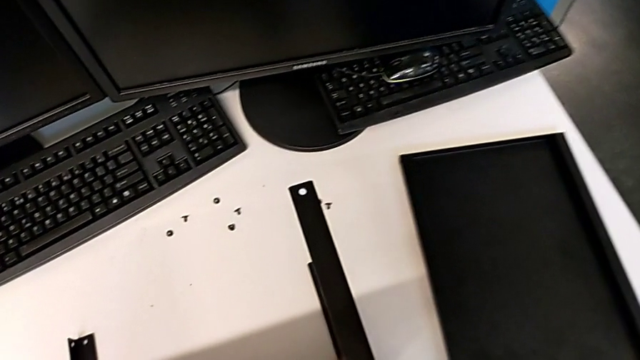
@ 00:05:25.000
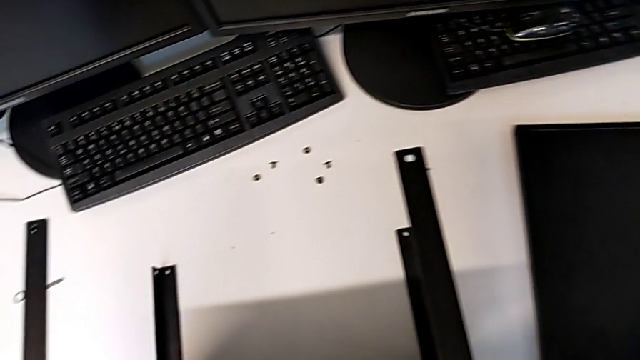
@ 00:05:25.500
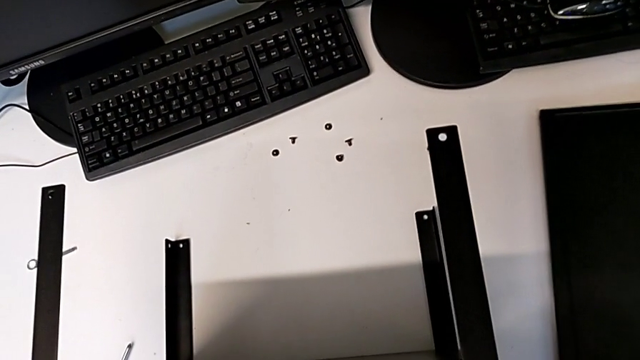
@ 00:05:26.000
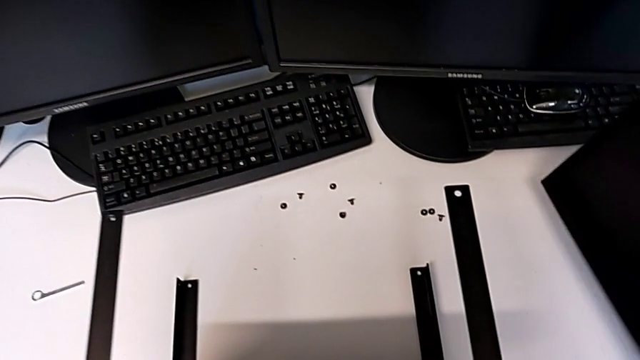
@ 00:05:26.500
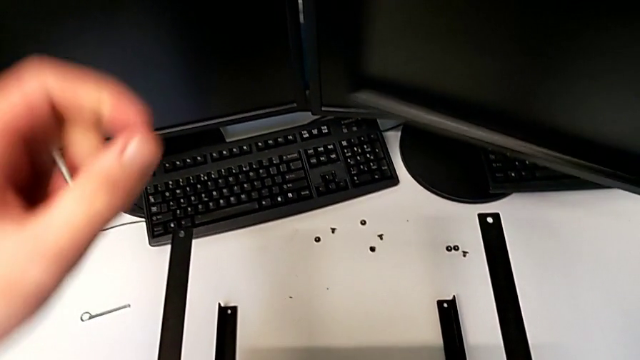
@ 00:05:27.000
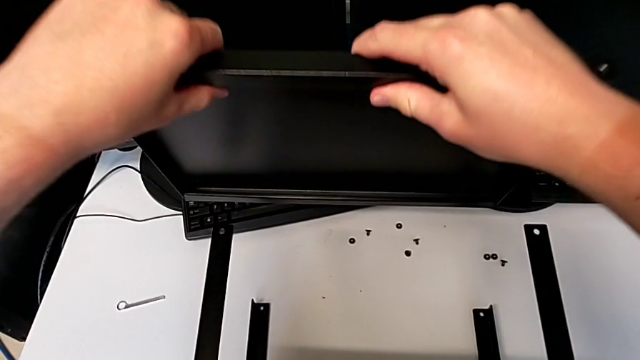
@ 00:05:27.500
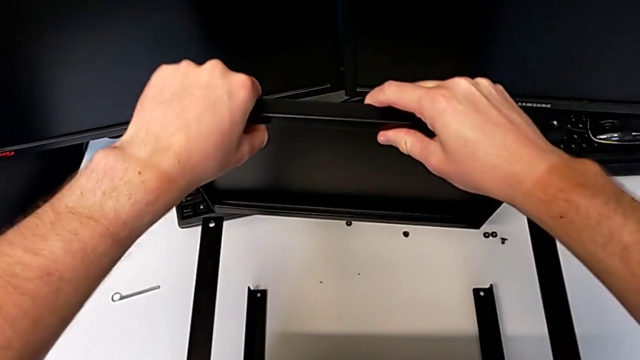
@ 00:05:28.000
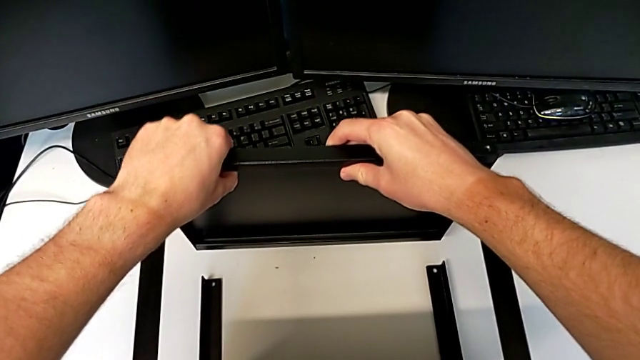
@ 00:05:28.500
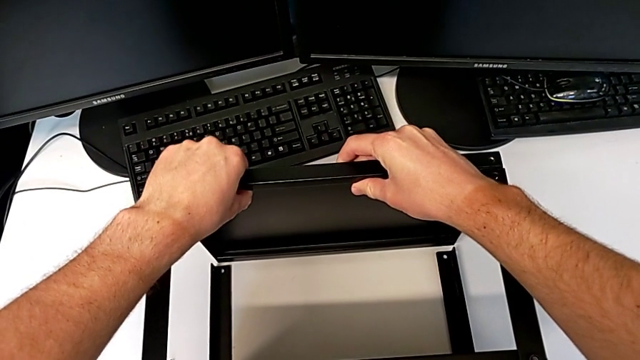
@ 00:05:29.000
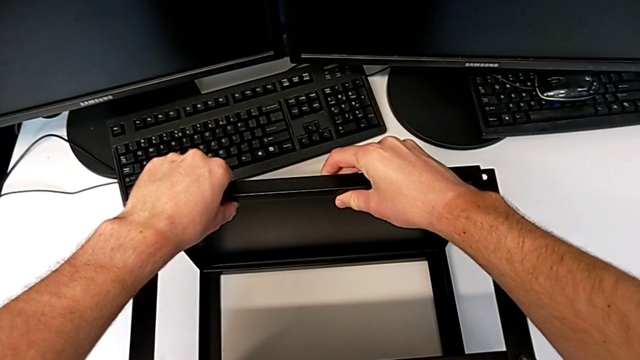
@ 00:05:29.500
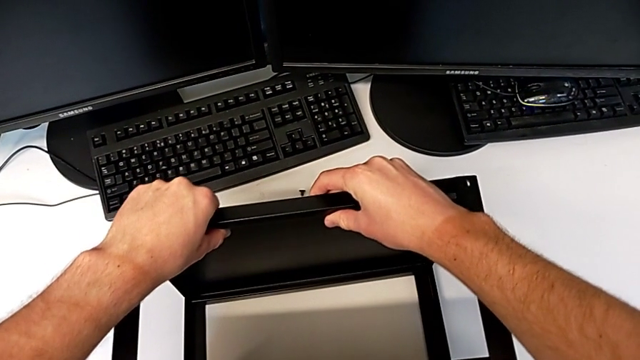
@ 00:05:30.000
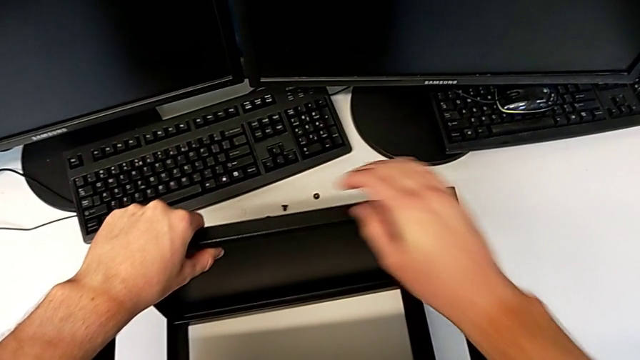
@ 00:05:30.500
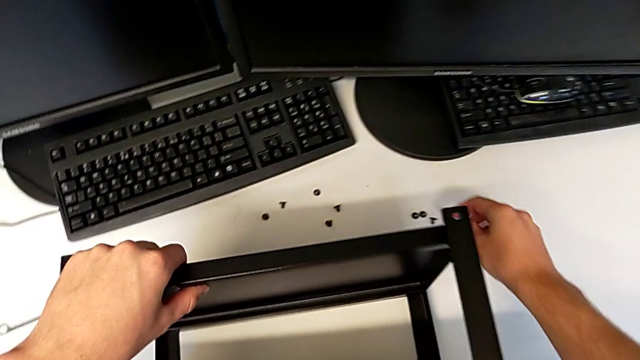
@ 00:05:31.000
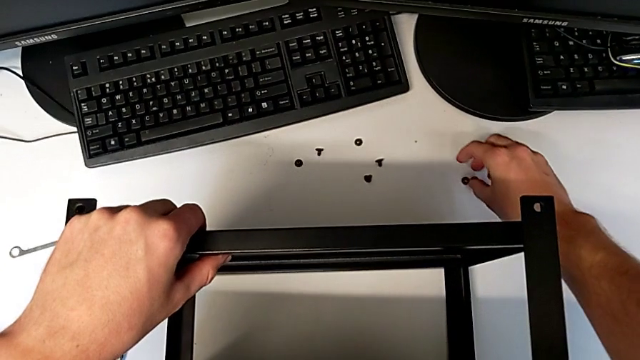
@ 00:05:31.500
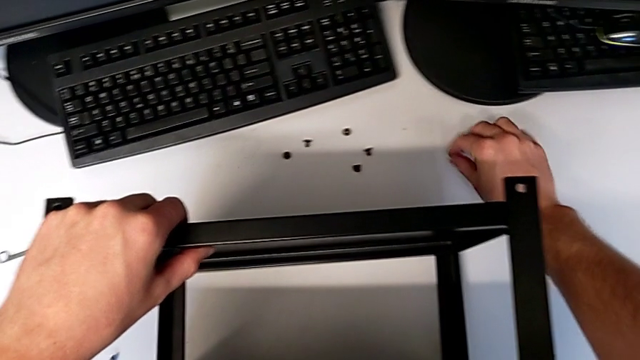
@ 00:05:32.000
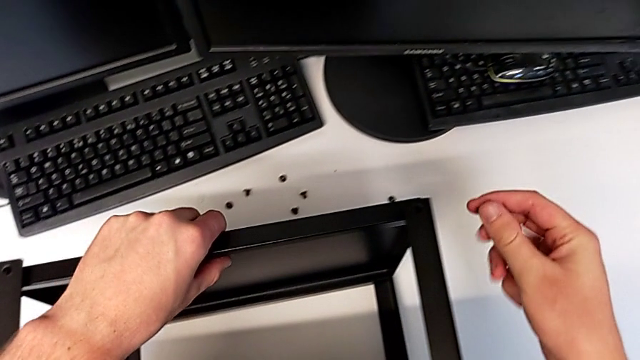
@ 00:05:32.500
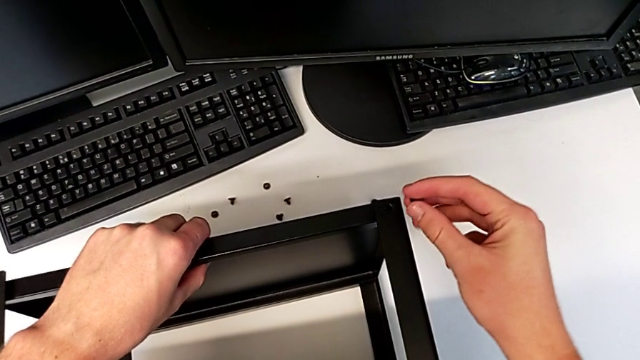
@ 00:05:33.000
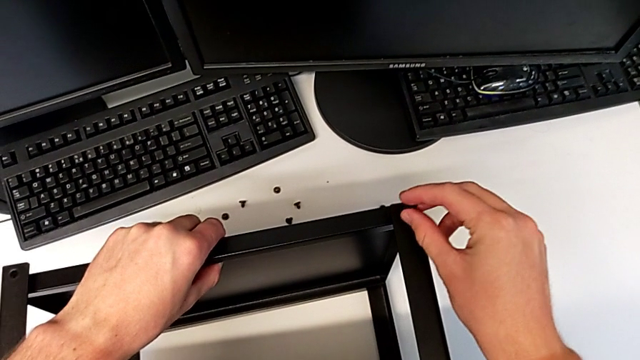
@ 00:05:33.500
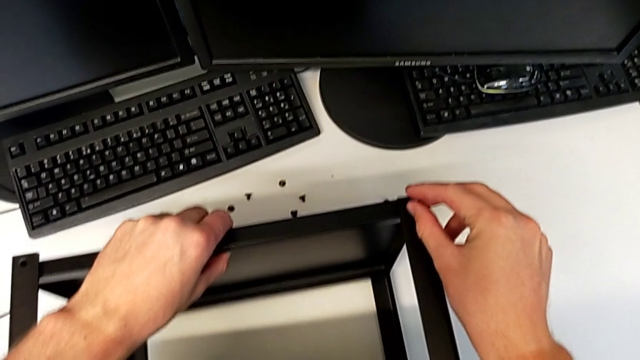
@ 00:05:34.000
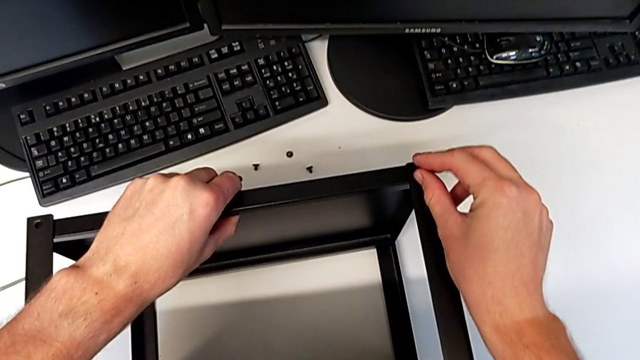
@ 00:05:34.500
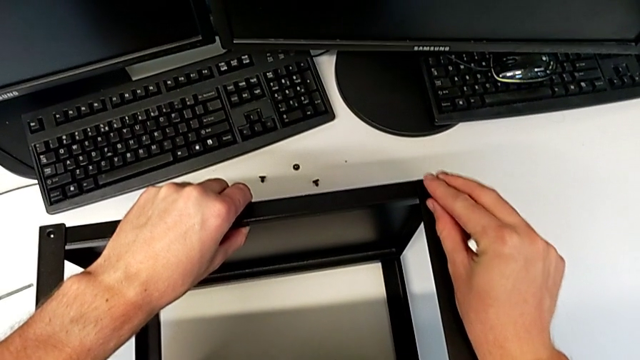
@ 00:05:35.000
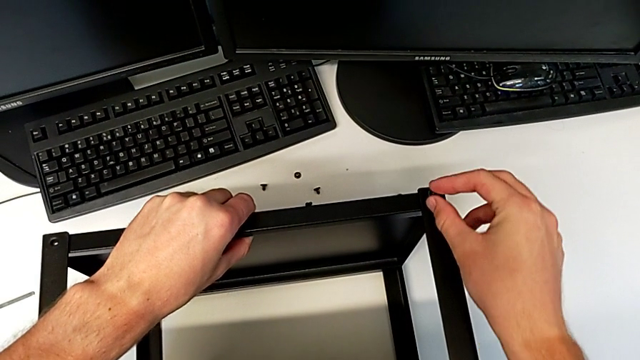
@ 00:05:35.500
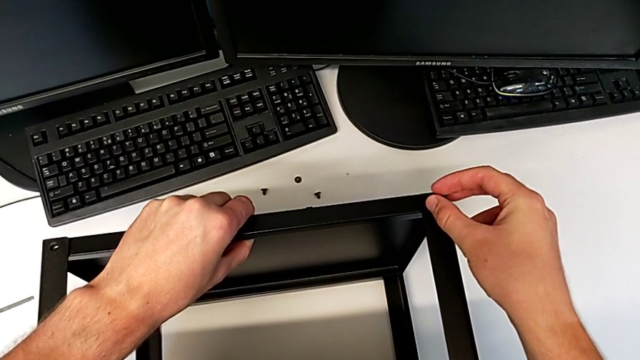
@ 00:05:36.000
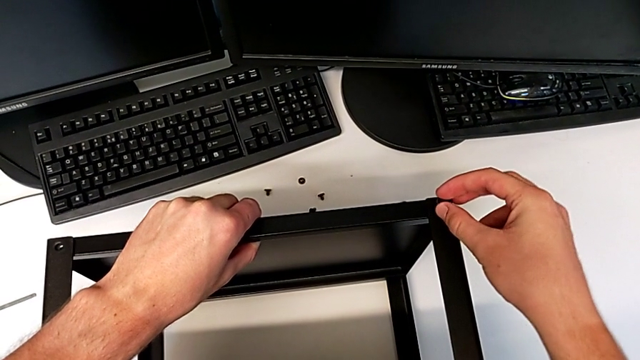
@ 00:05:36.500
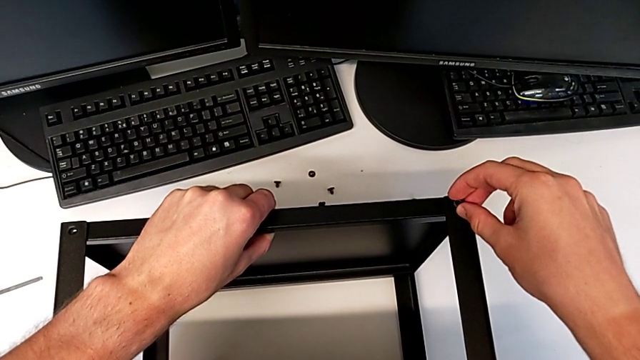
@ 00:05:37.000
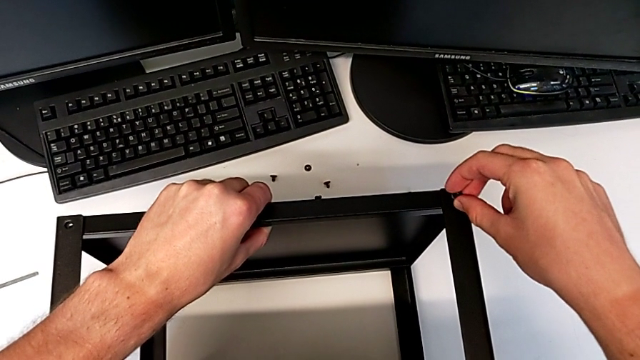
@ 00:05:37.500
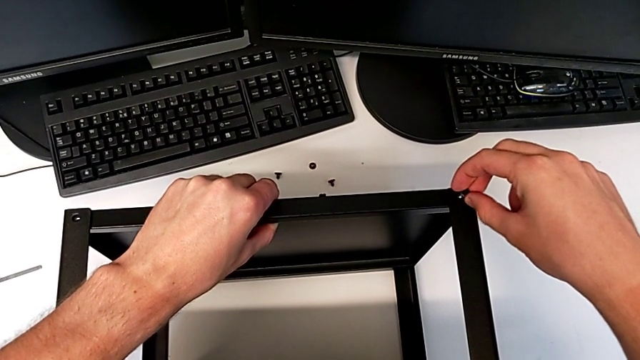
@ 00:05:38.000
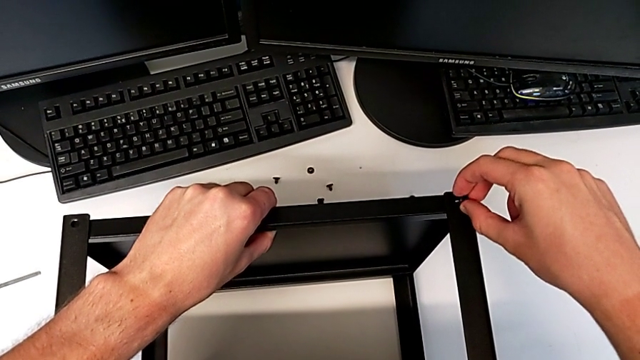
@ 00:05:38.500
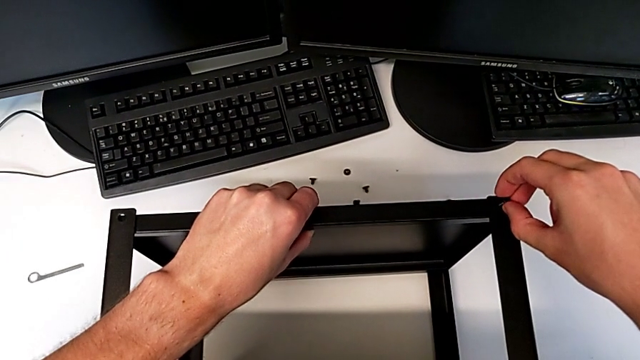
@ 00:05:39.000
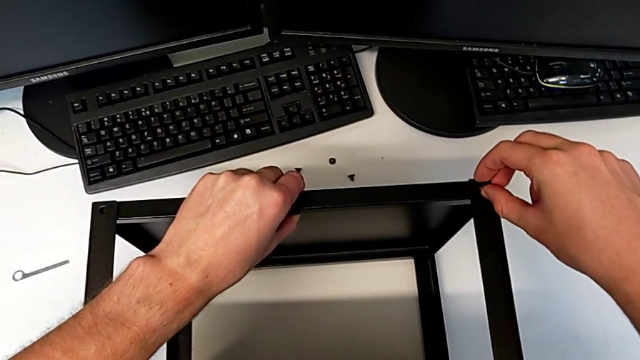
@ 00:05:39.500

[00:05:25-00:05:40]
The camera wearer is assembling the top tray of the table with the legs. They lift the tray, align it, grab the hex socket head and insert it.

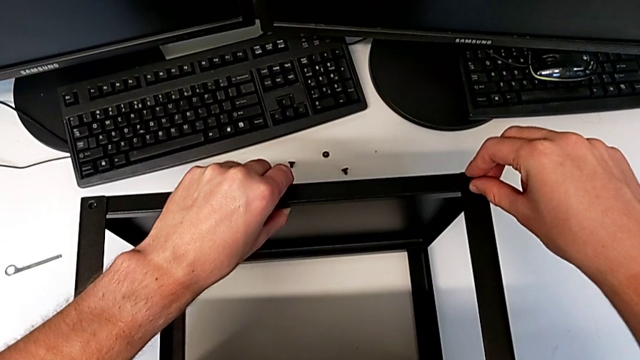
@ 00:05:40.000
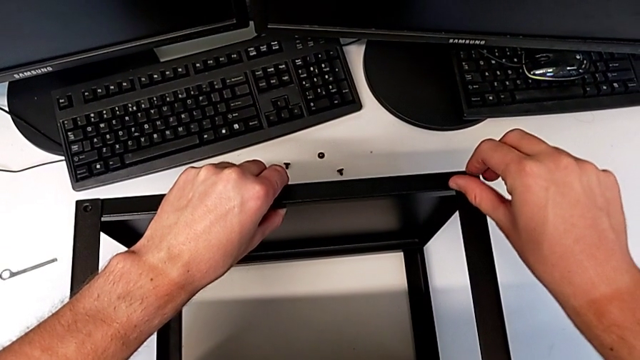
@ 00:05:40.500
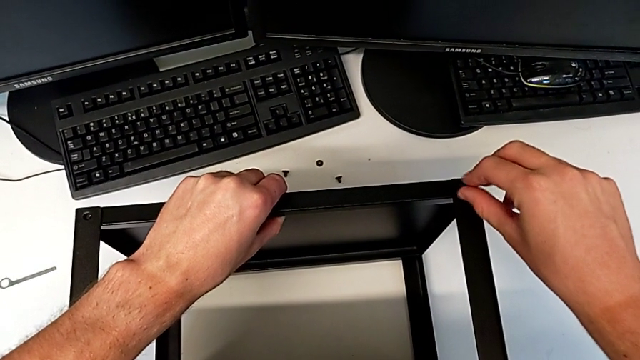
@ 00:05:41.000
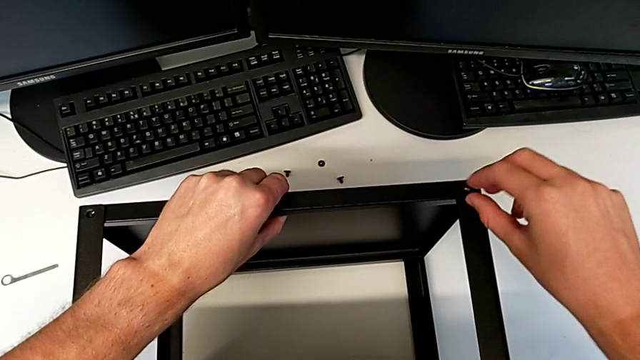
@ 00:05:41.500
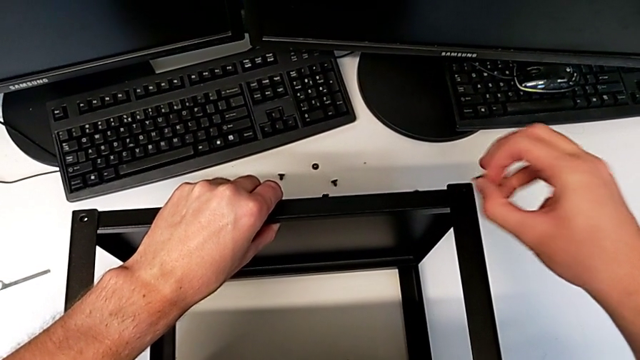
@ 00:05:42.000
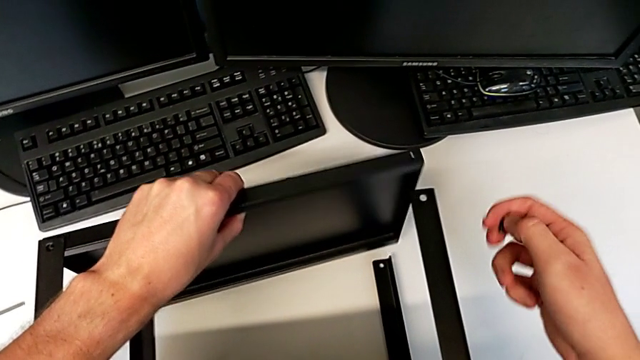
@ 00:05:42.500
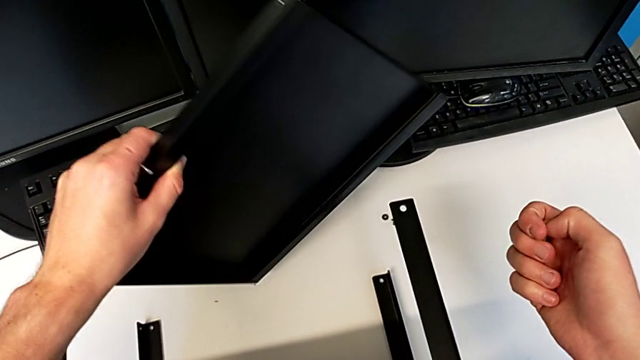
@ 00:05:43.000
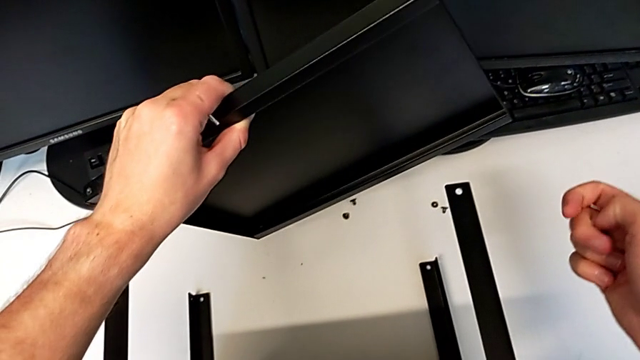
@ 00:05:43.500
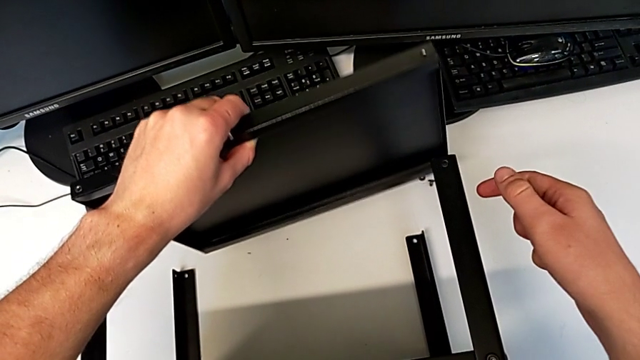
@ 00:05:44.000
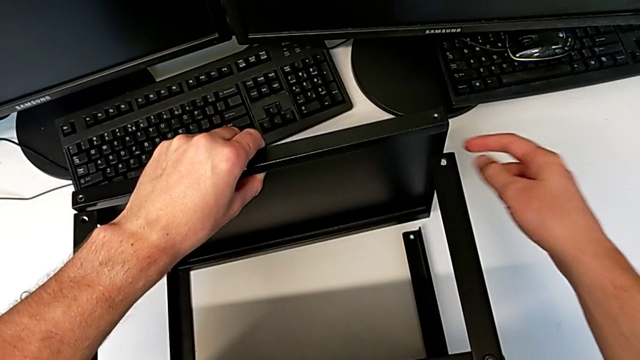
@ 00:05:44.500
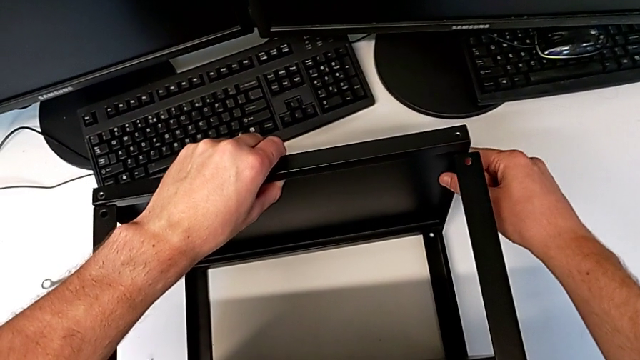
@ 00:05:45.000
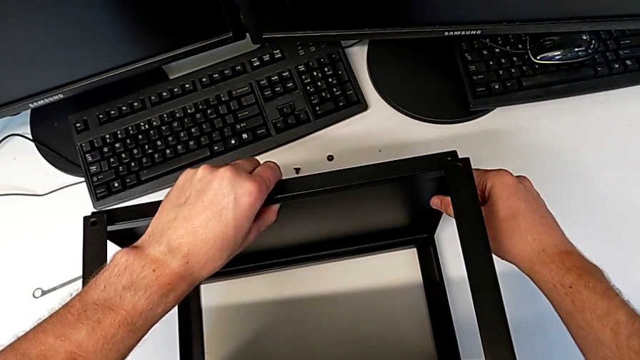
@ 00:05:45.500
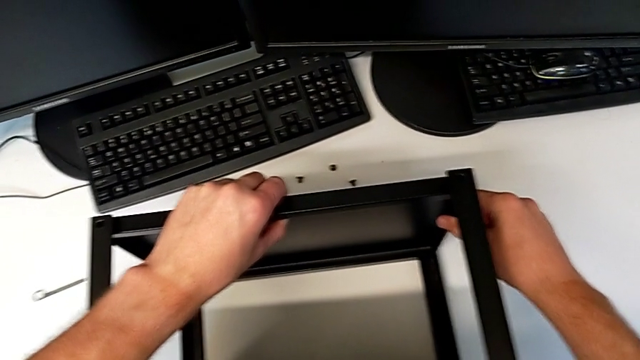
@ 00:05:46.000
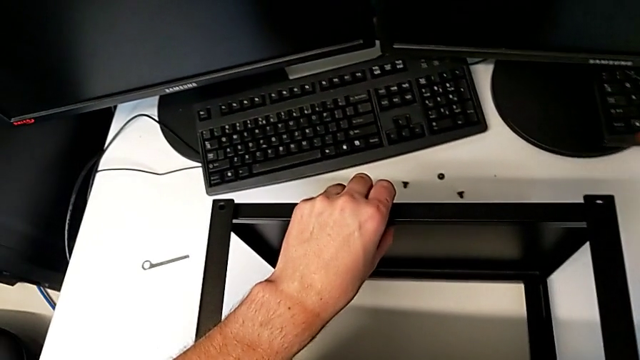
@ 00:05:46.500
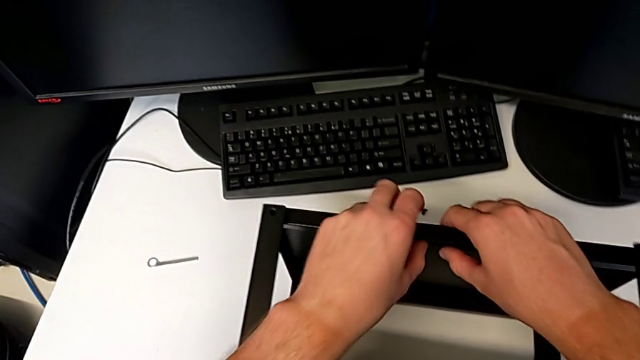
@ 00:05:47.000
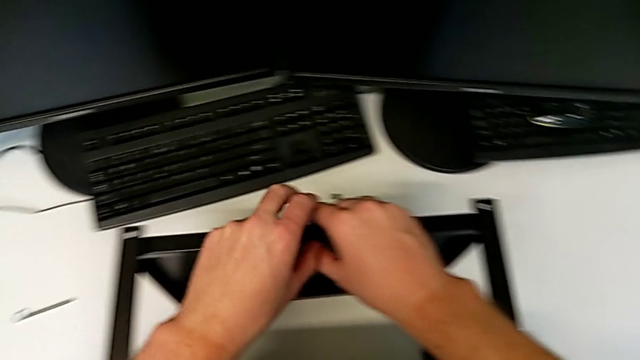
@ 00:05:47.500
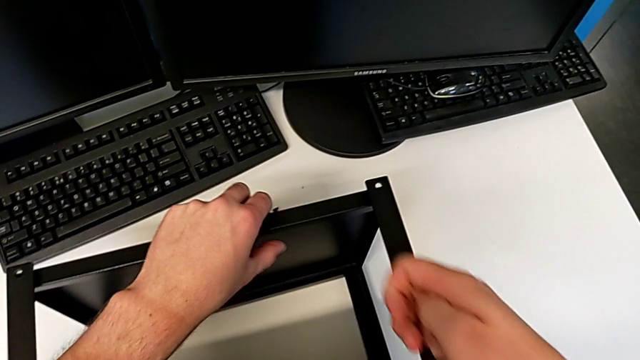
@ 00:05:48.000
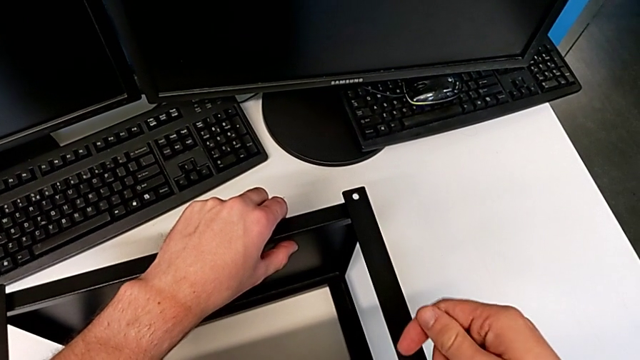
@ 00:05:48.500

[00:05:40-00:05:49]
The camera wearer is assembling the top tray of the table with the legs. They screw the hex socket head, withdraw it, withdraw the tray and align it.
